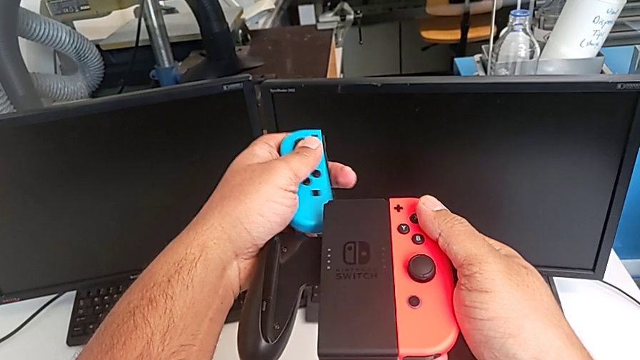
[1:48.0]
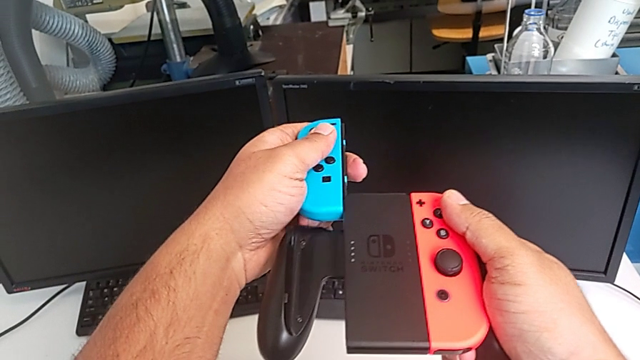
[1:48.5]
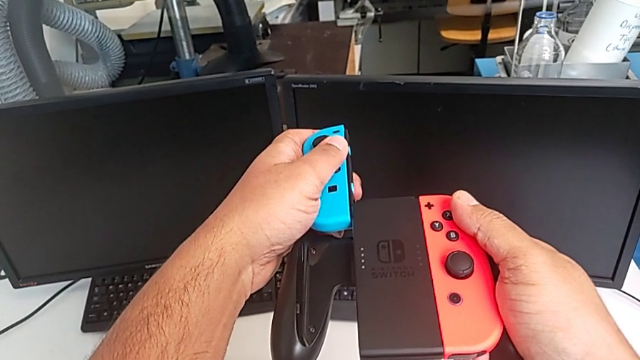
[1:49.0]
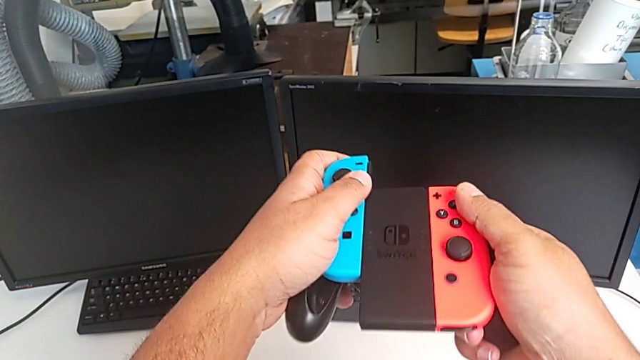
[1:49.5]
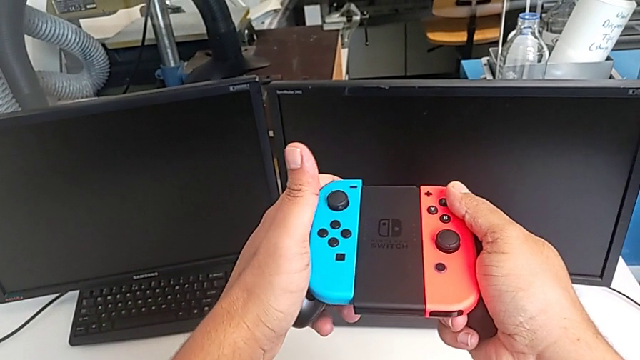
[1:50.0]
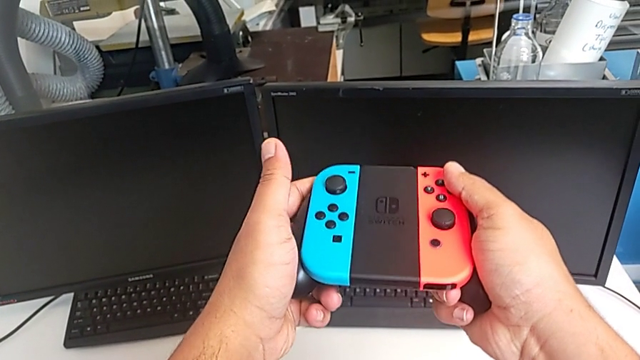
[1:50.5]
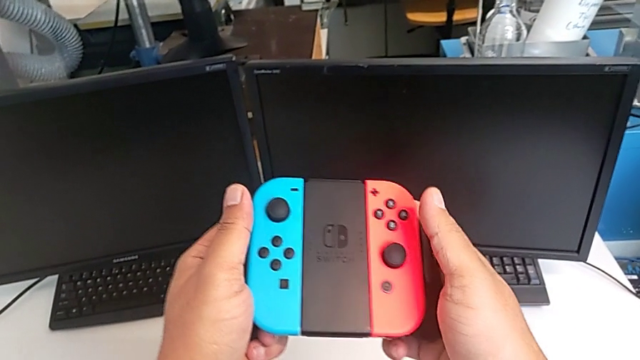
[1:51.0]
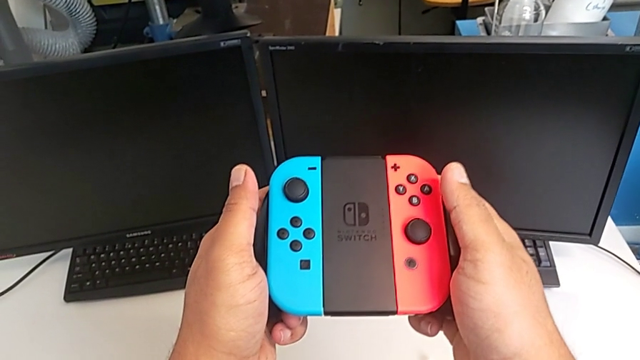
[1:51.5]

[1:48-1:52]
The camera wearer is changing the Joy-Con controllers from the Nintendo Switch to the comfort grip. They assemble the blue Joy-Con controller.

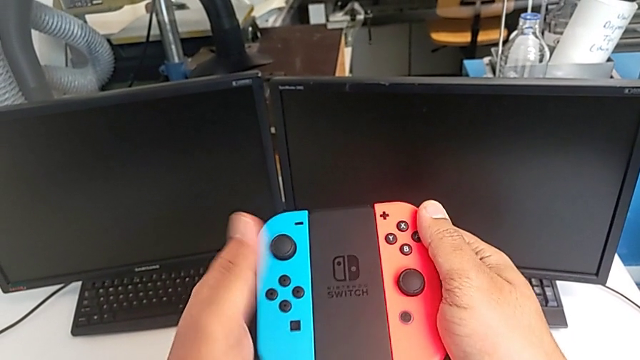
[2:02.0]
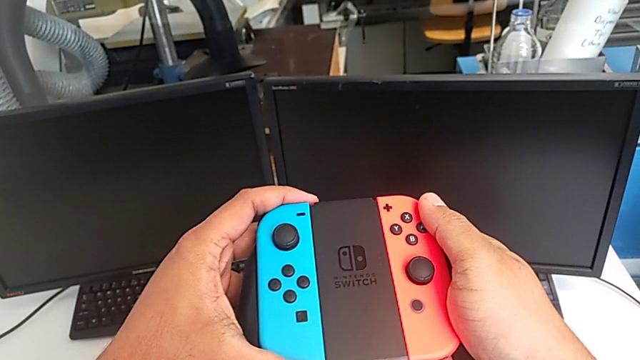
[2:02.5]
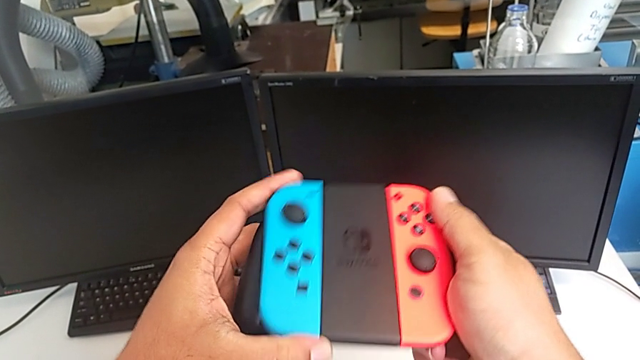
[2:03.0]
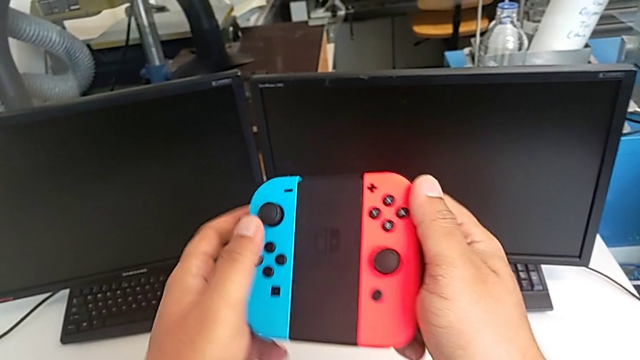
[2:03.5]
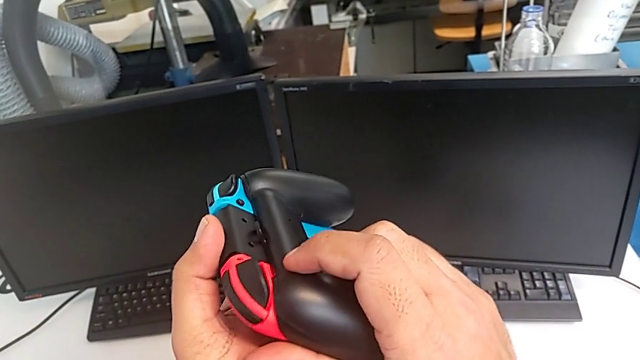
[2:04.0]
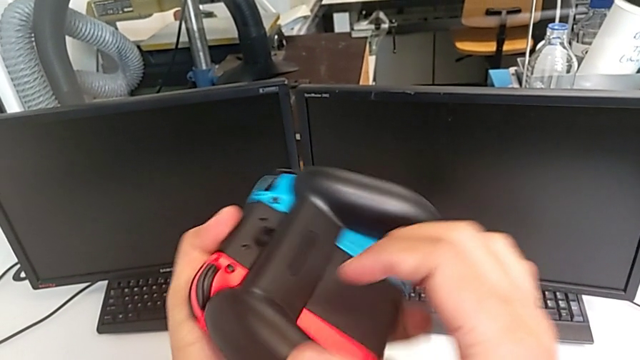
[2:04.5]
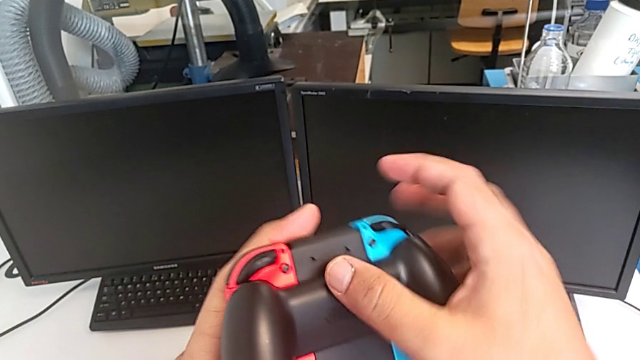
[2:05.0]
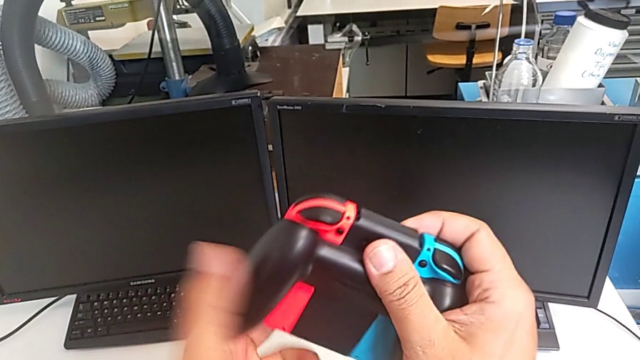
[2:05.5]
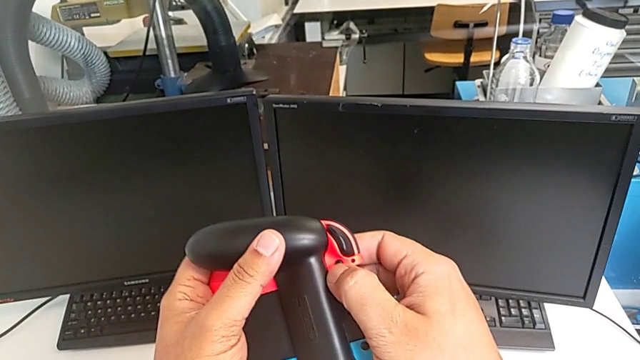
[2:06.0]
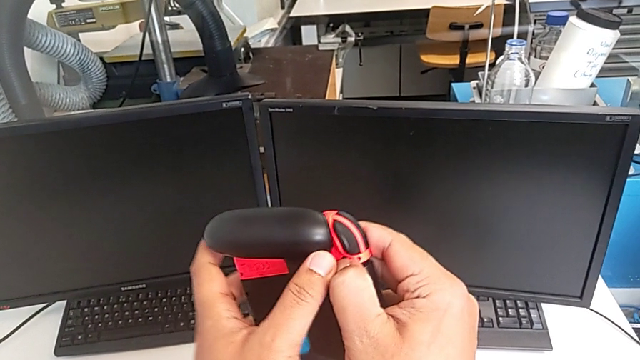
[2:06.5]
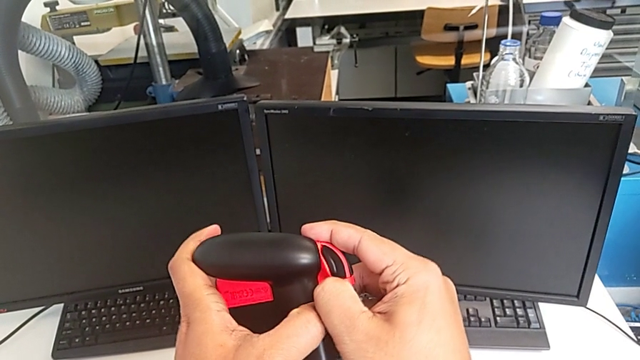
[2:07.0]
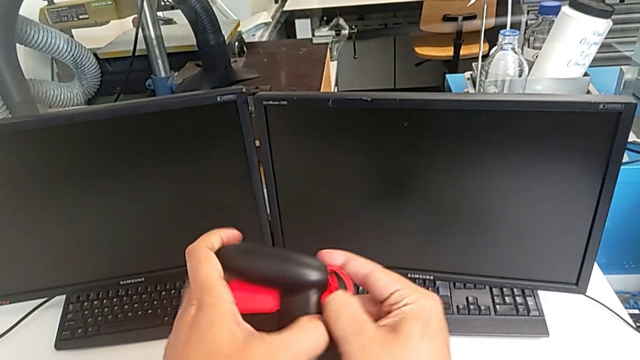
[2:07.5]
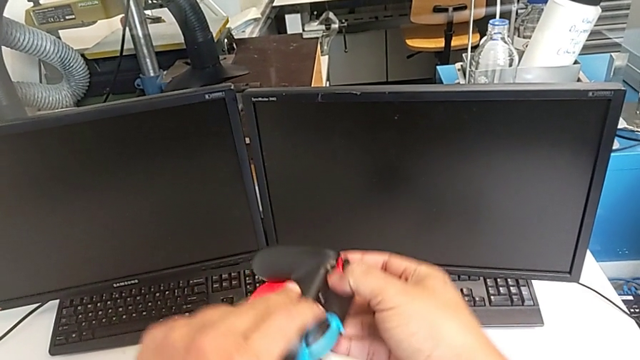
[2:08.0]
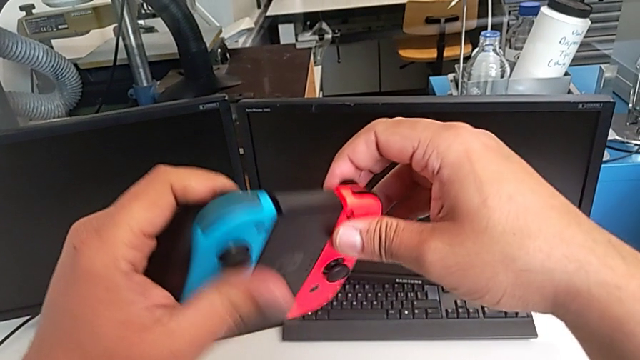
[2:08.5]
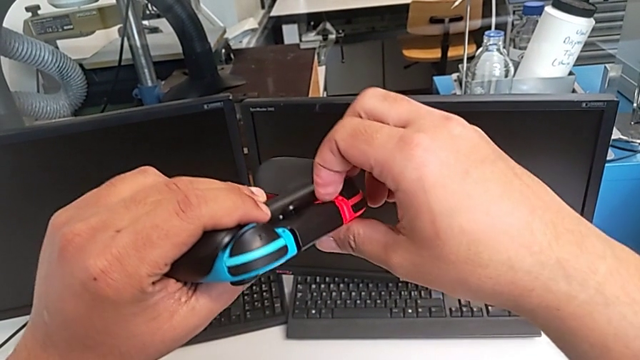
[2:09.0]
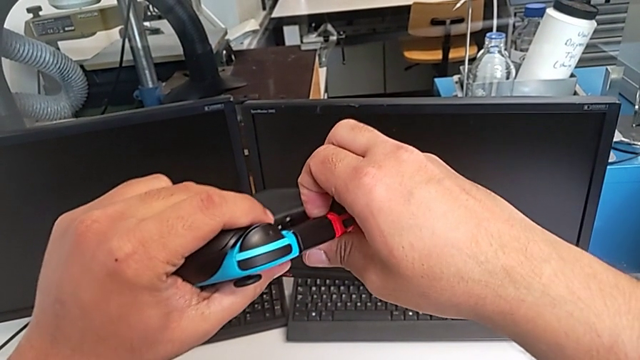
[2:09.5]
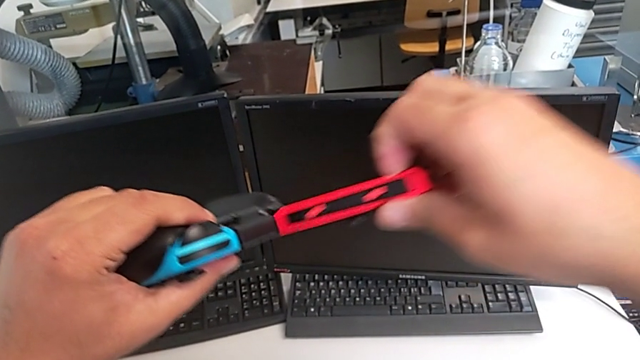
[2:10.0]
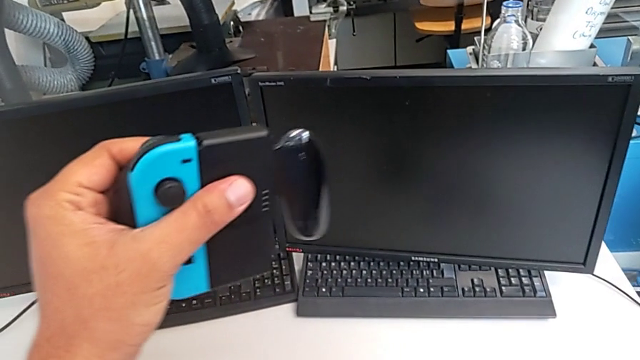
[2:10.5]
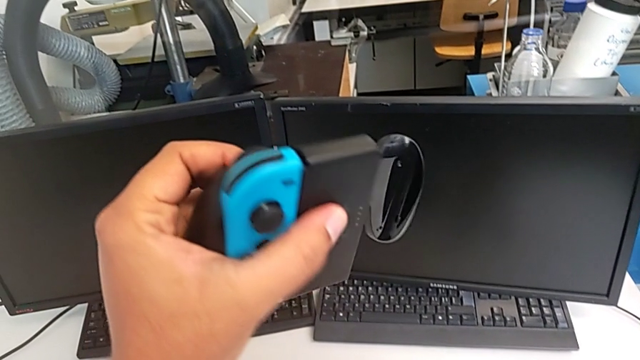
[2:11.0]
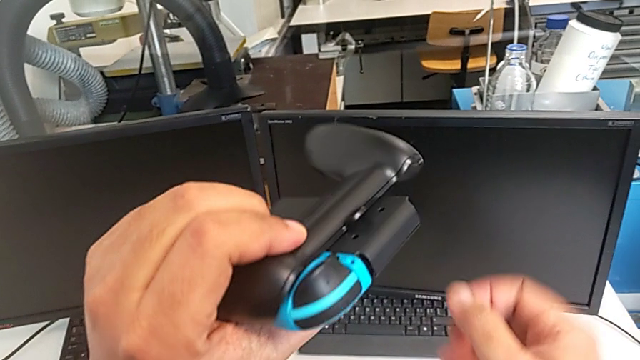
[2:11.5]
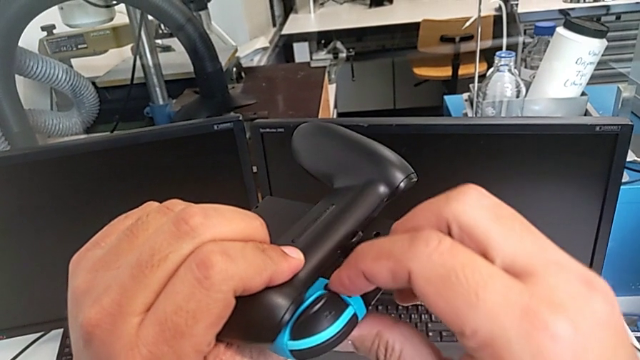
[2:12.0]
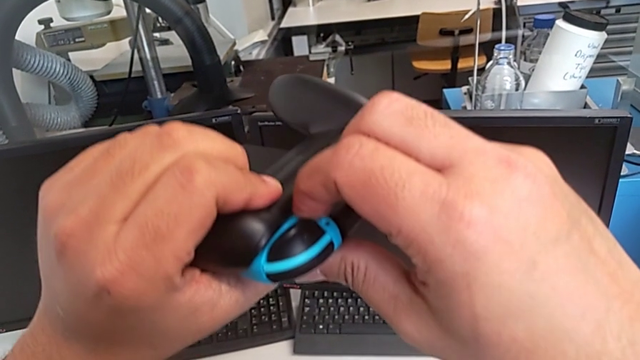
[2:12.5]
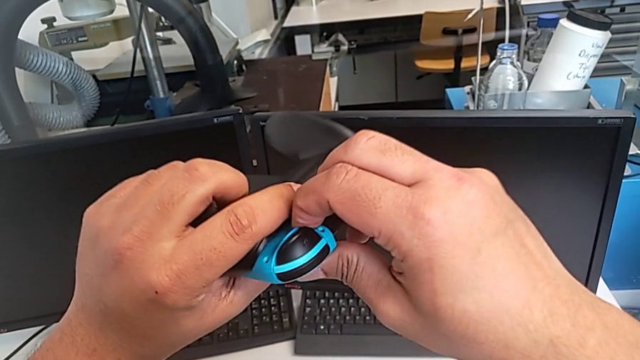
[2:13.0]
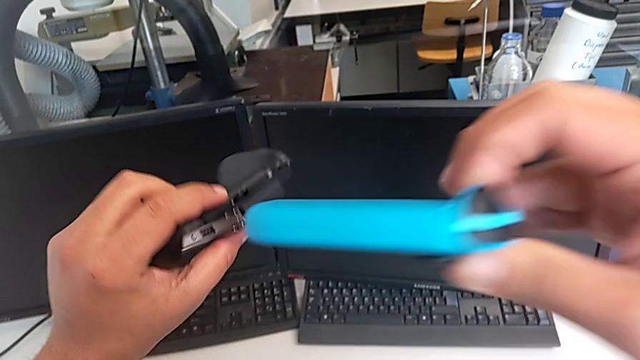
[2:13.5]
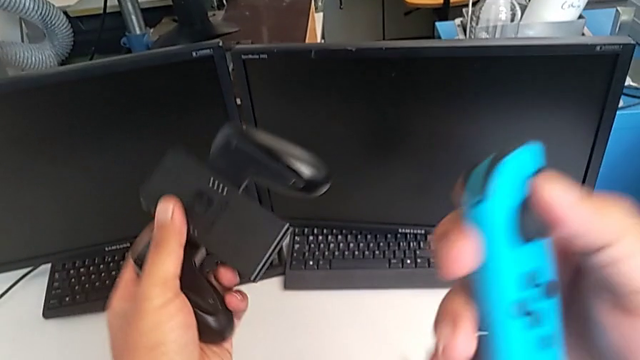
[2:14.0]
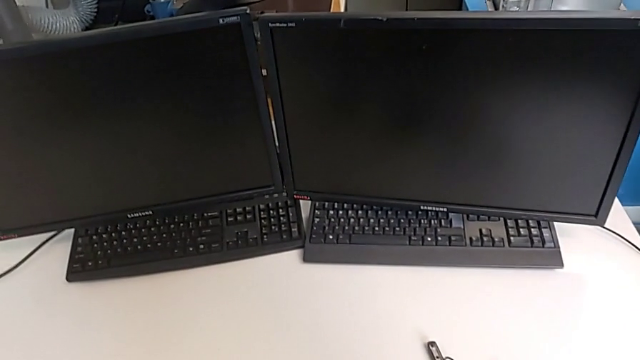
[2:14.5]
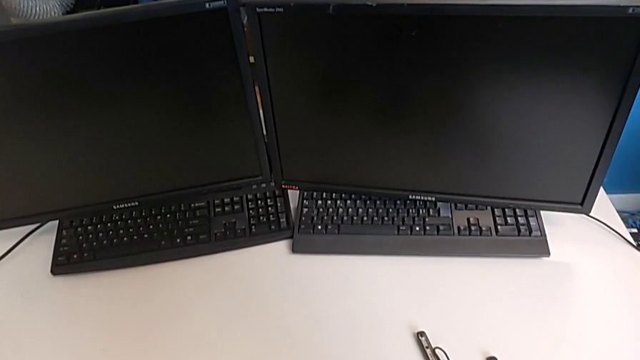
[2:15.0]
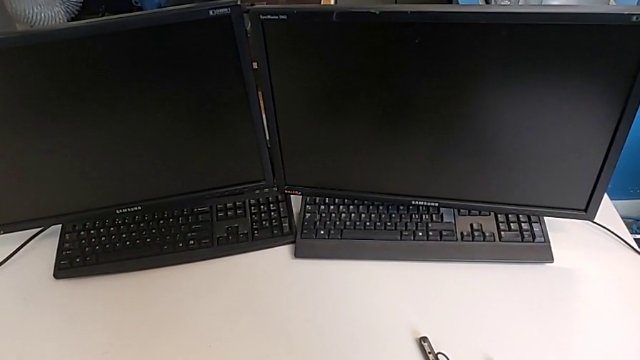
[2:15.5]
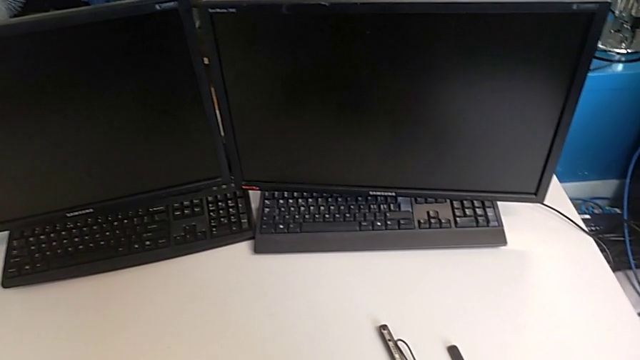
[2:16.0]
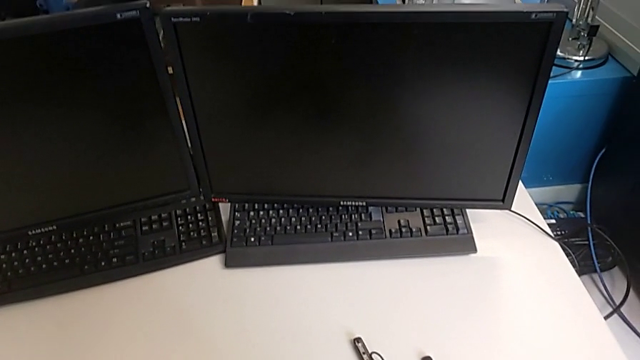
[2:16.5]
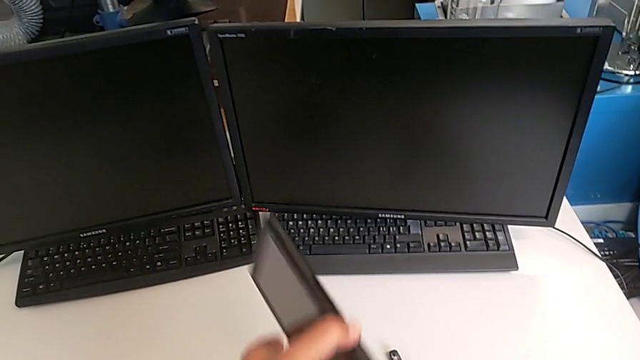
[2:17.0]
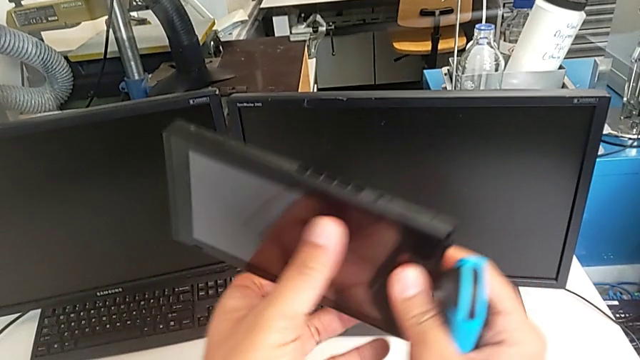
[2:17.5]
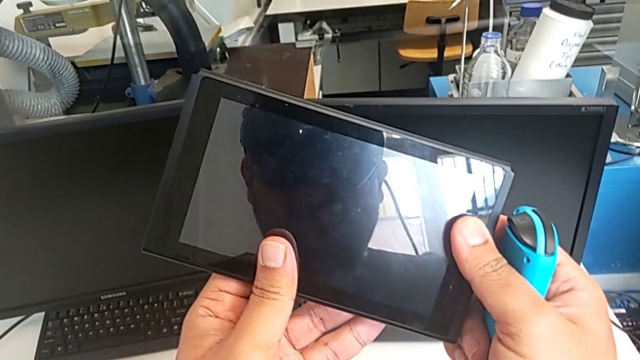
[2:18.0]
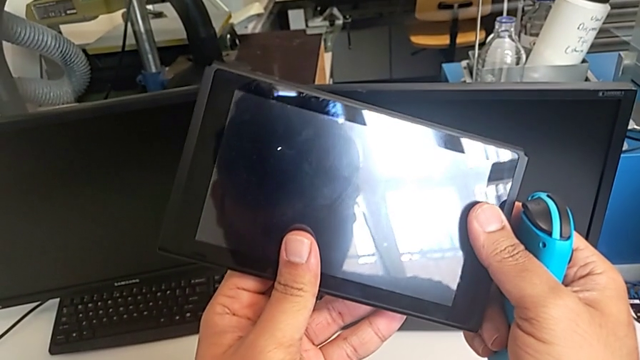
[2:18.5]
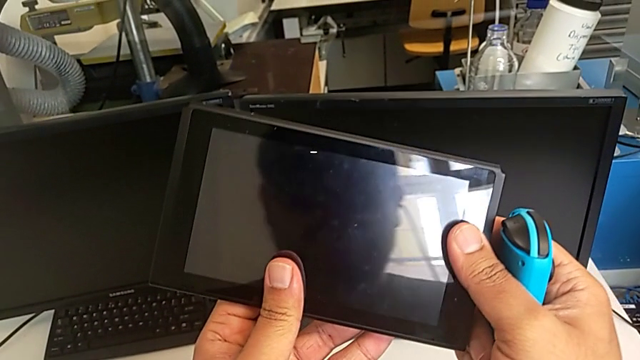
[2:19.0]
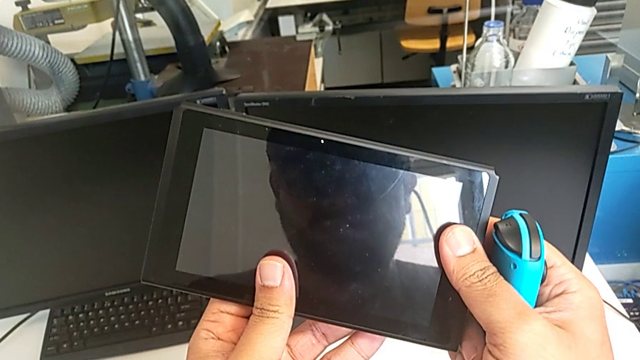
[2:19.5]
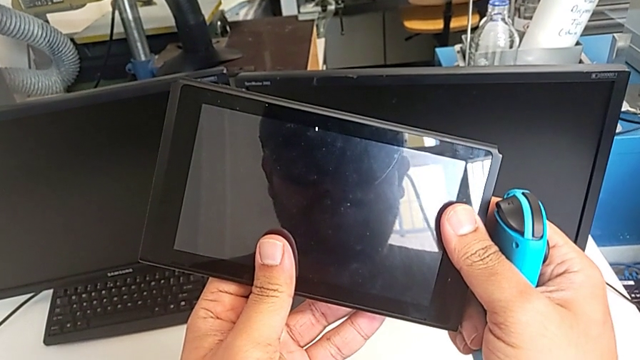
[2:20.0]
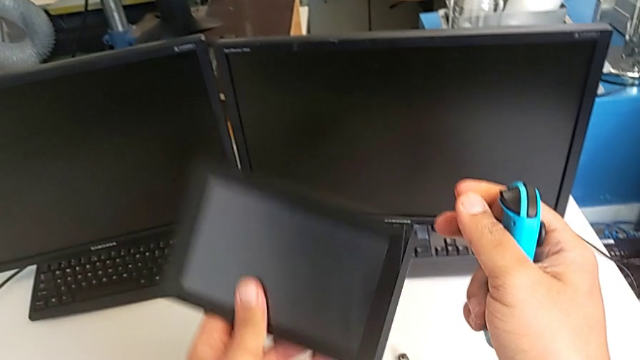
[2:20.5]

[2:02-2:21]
The camera wearer is changing the Joy-Con controllers from the comfort grip to the Joy-Con strap. They rotate the comfort grip, press the red release button, withdraw the red Joy-Con controller, drop it, press the blue release button, withdraw the blue Joy-Con controller, drop the comfort grip and wrongly lift the Nintendo Switch.
